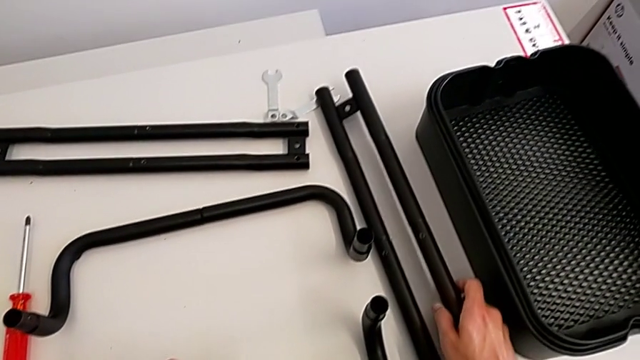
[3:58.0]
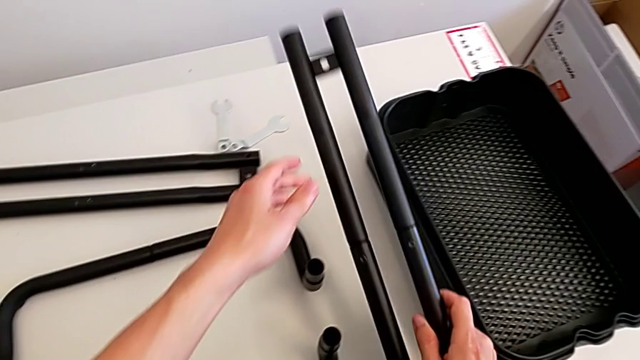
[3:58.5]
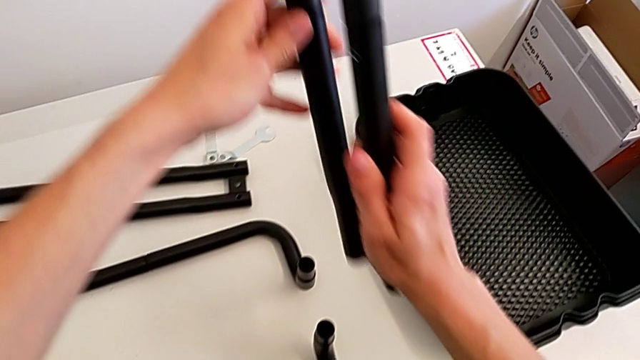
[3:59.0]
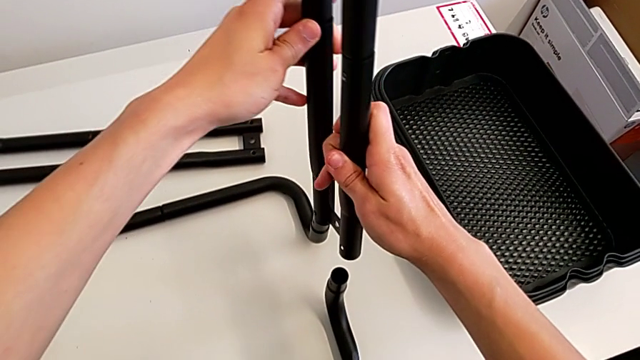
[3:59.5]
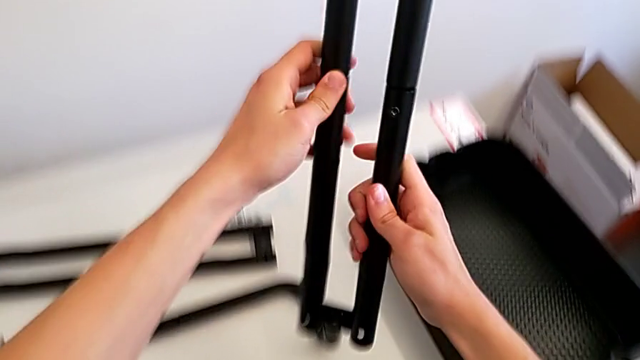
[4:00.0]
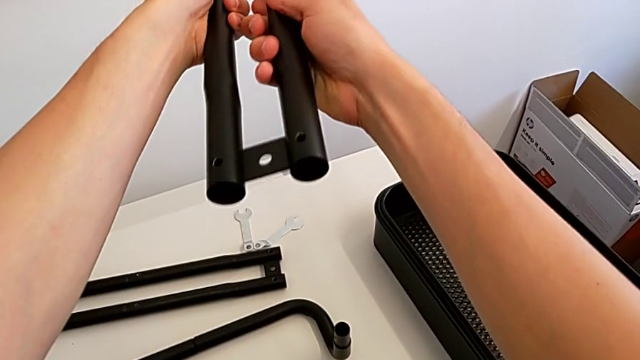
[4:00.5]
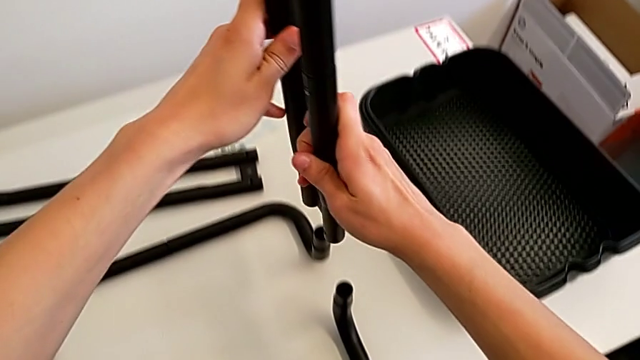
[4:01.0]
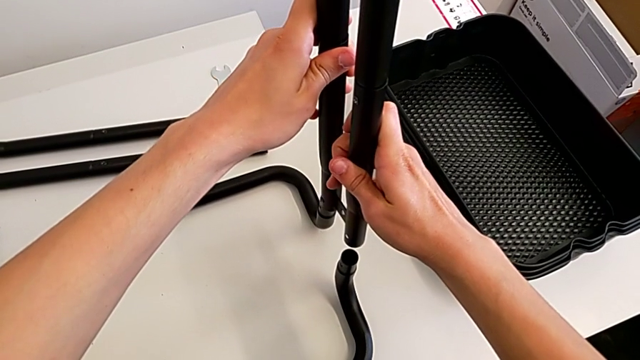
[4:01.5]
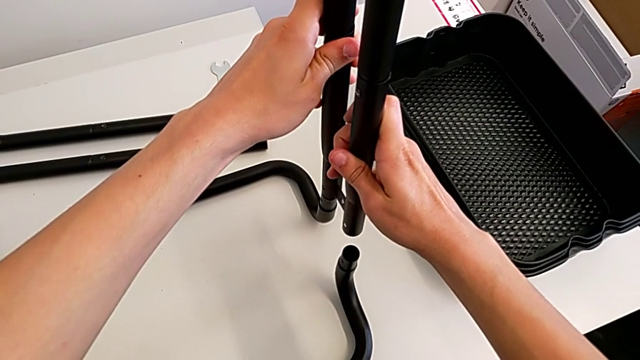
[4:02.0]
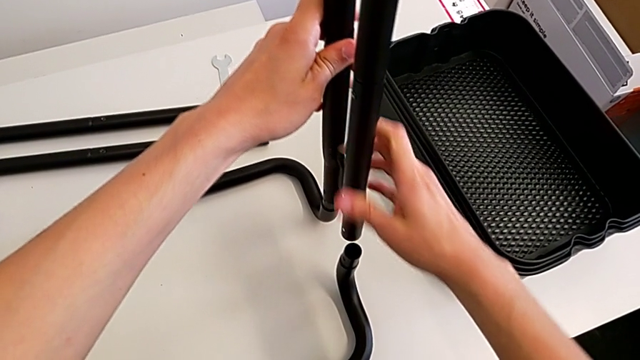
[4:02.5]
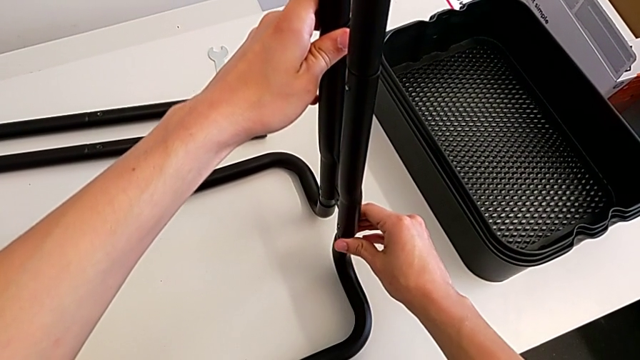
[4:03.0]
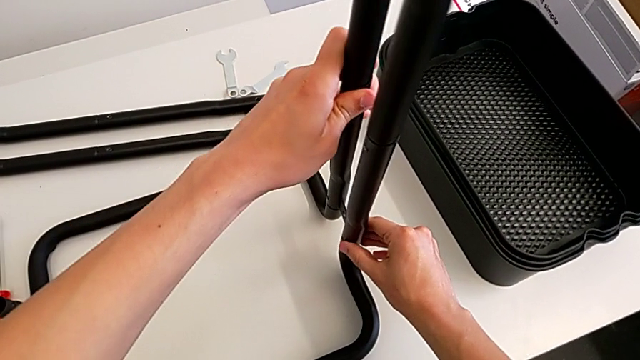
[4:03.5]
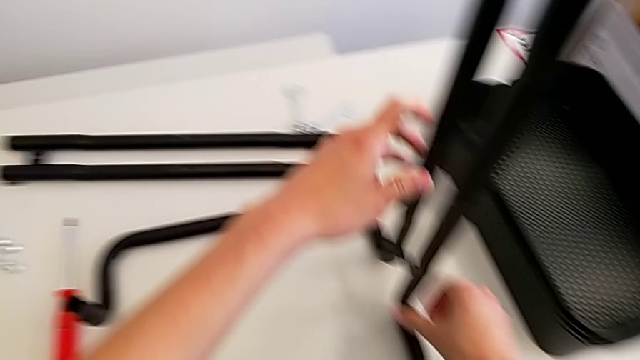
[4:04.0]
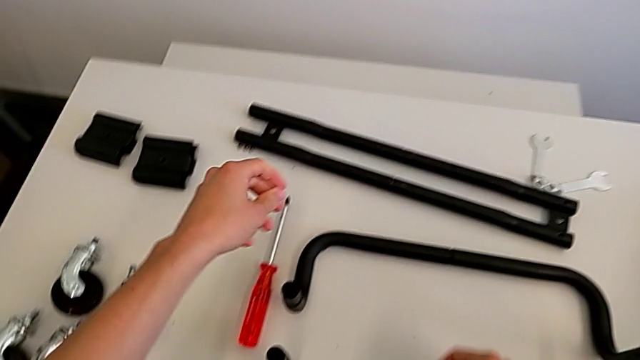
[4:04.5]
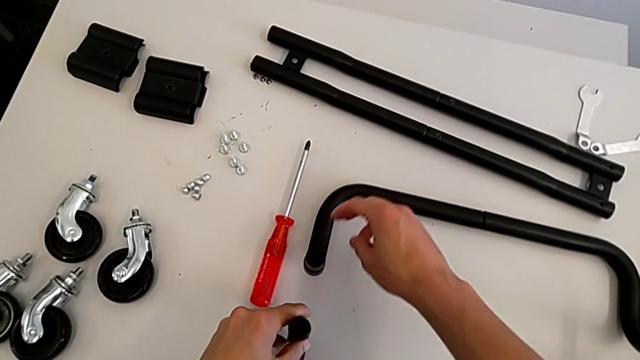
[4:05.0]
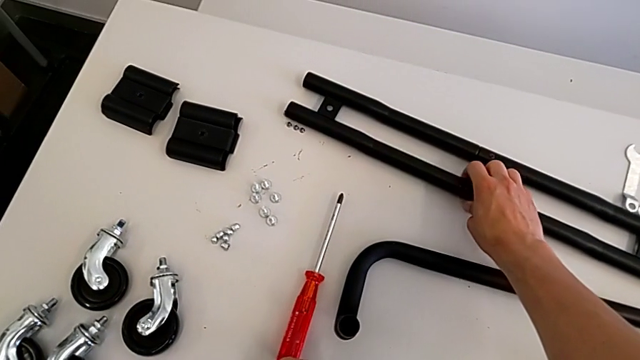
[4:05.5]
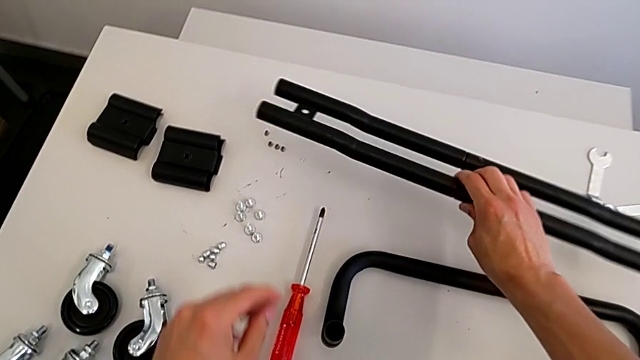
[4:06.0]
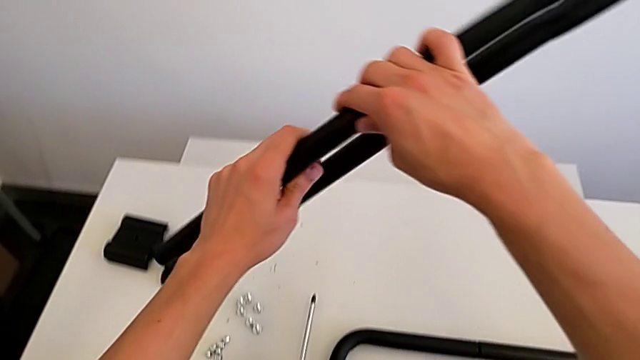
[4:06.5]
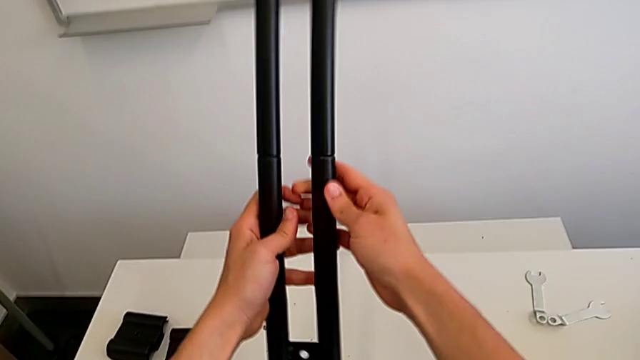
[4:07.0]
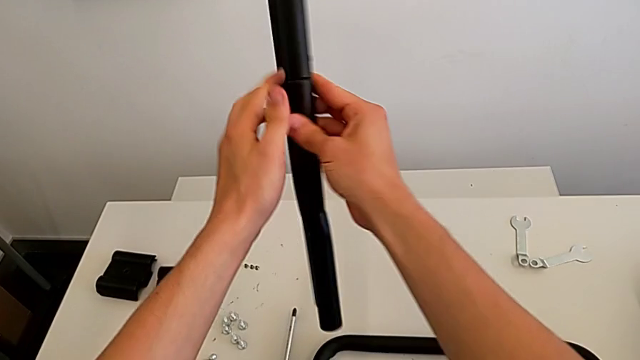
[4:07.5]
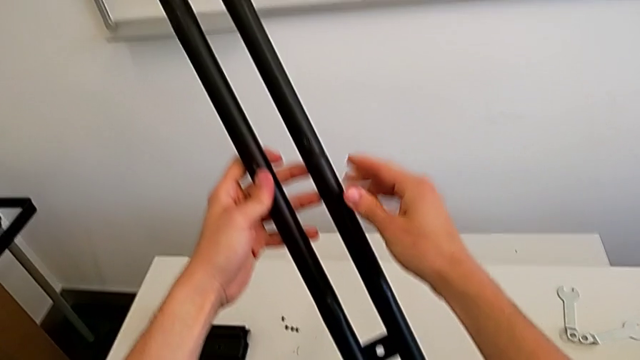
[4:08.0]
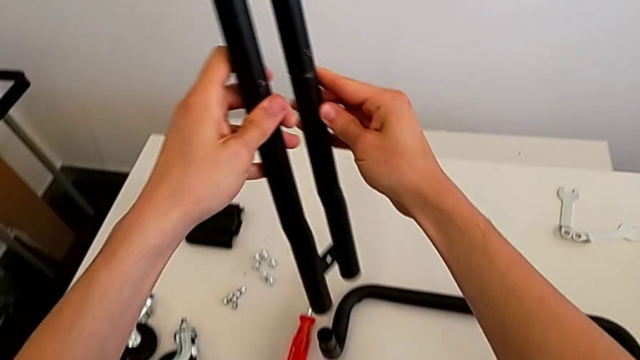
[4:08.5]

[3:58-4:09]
The camera wearer is assembling the black legs into the base. They grab the leg, align it, assemble it, grab it and flip it.

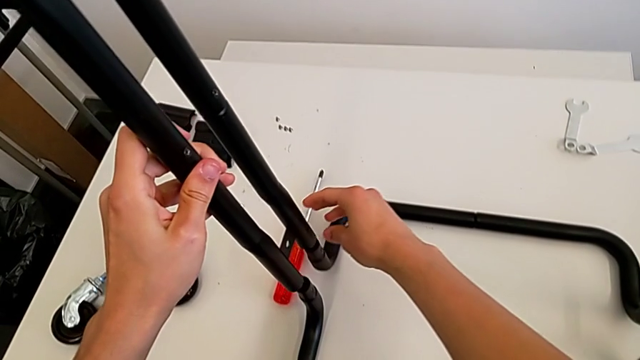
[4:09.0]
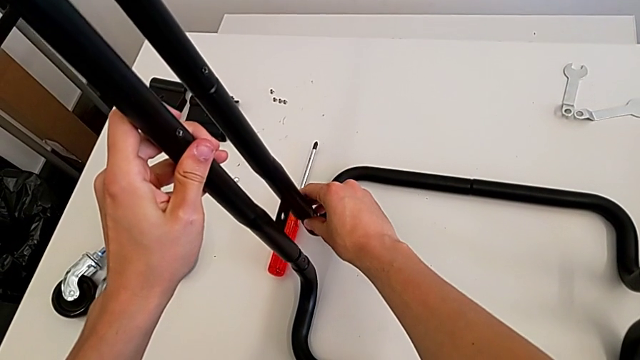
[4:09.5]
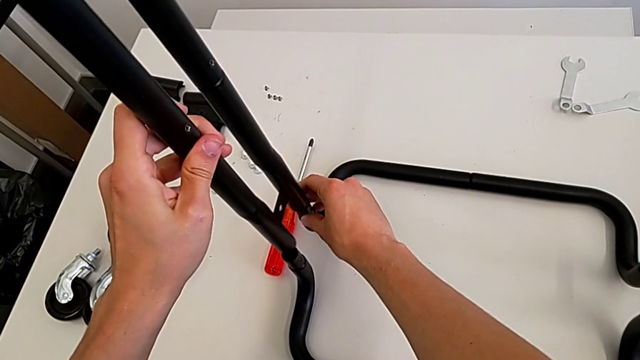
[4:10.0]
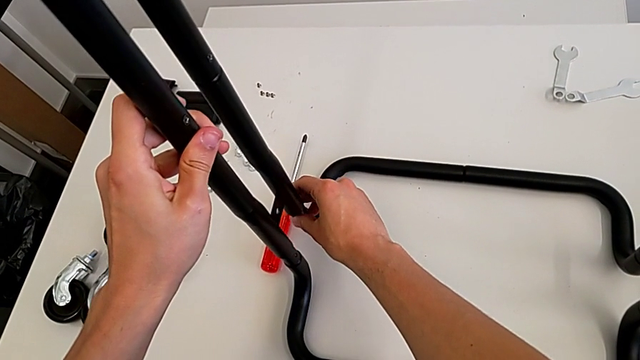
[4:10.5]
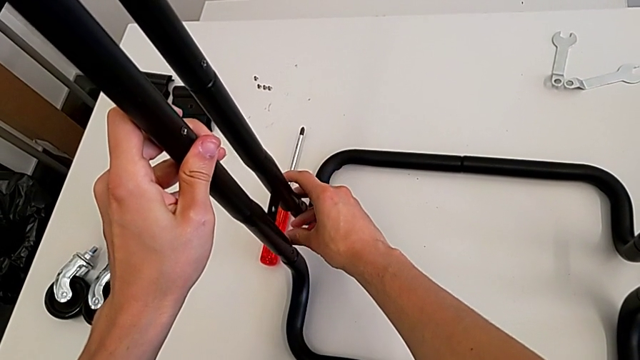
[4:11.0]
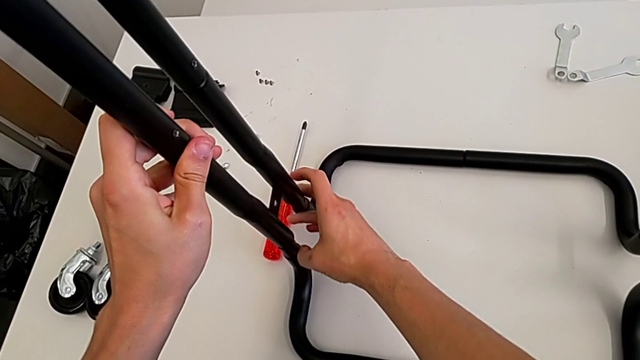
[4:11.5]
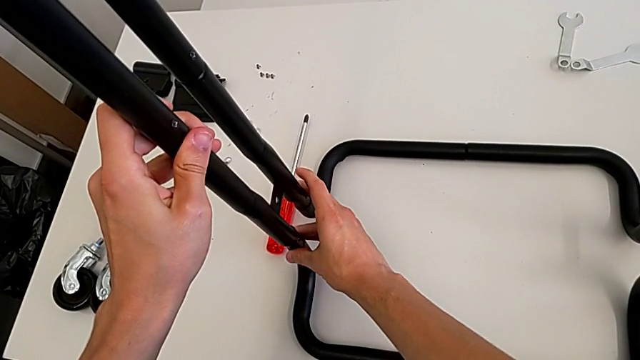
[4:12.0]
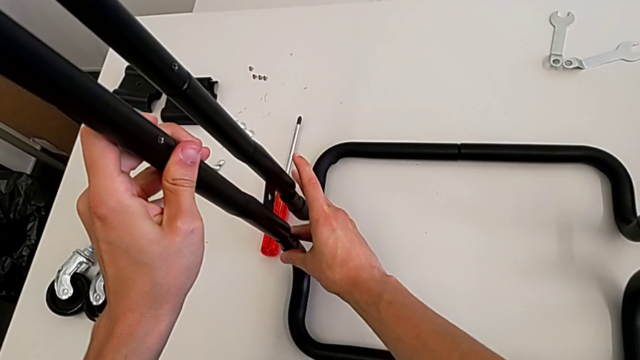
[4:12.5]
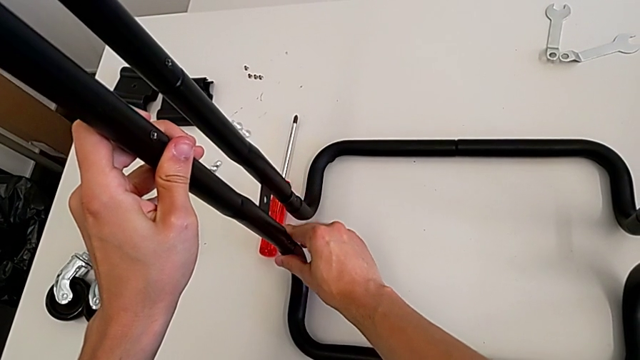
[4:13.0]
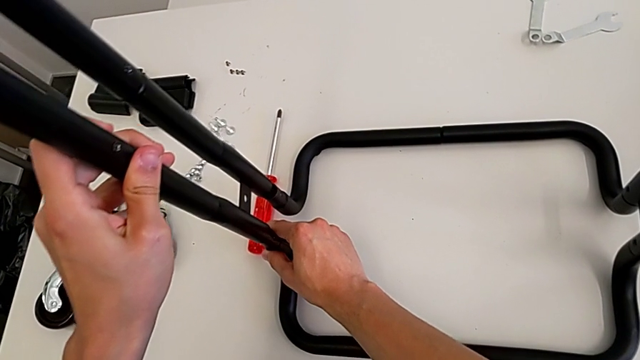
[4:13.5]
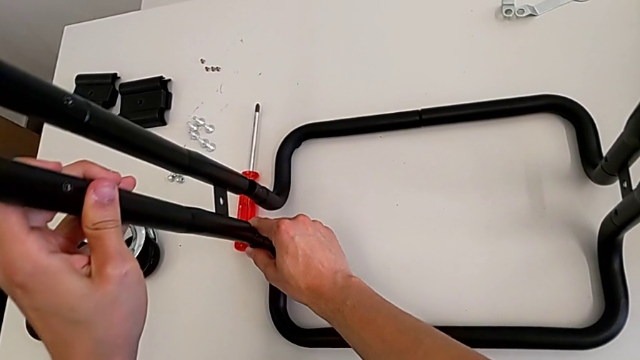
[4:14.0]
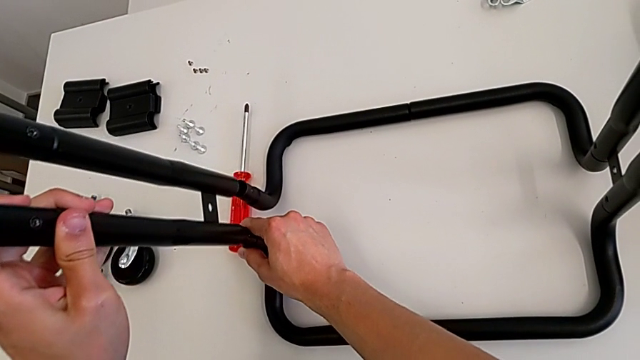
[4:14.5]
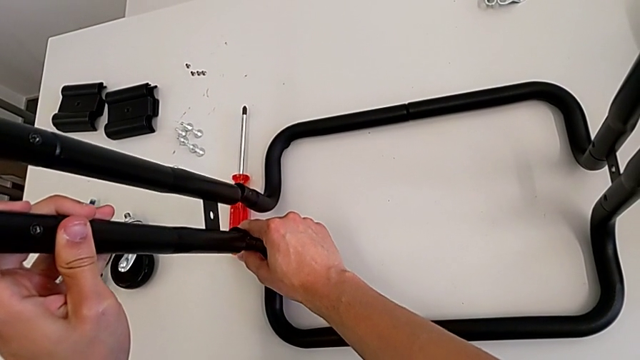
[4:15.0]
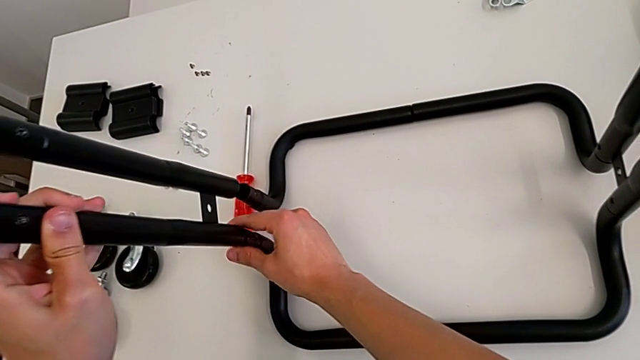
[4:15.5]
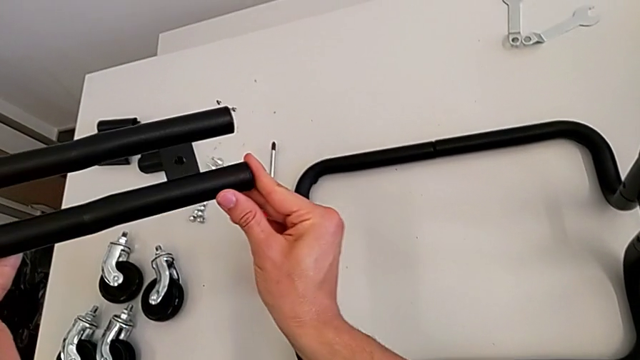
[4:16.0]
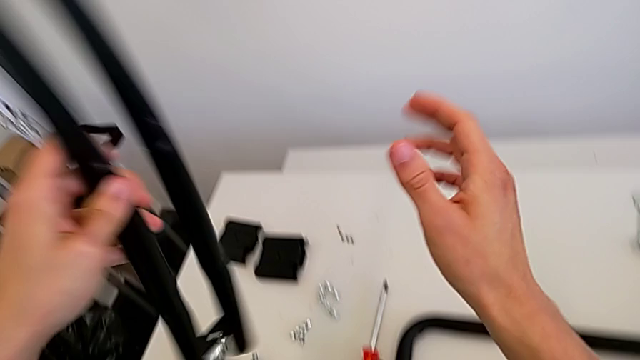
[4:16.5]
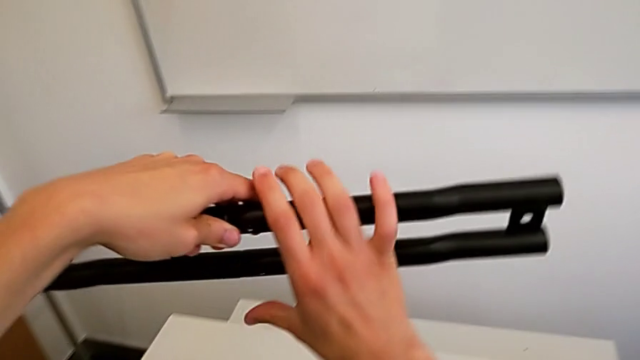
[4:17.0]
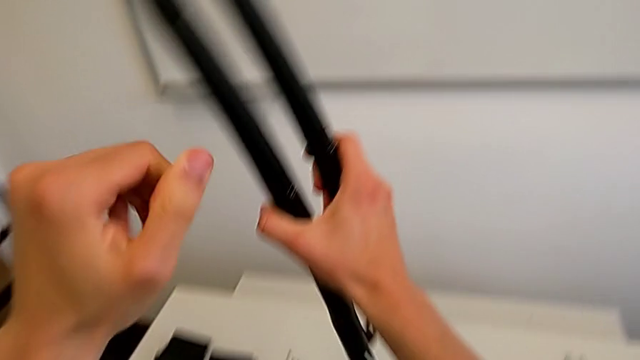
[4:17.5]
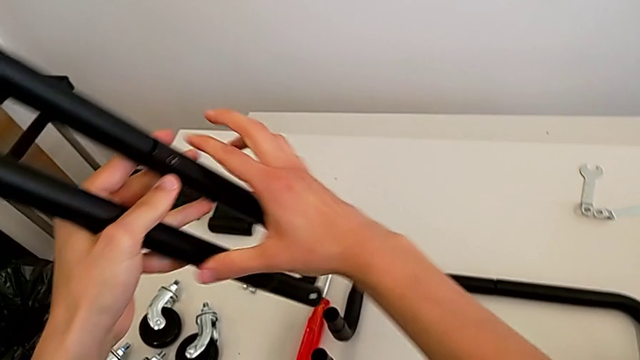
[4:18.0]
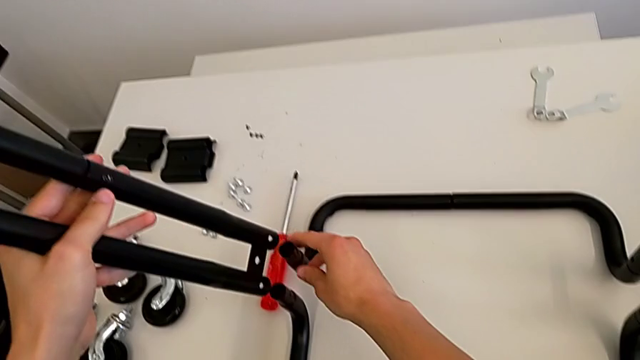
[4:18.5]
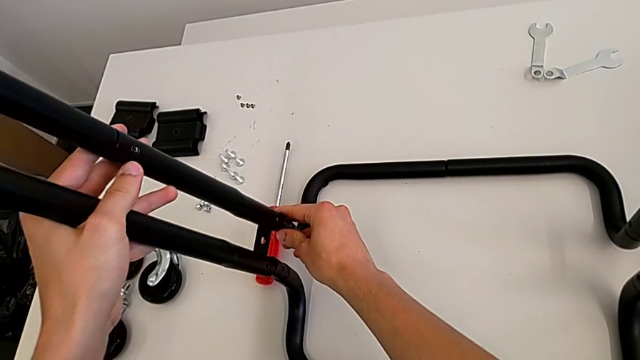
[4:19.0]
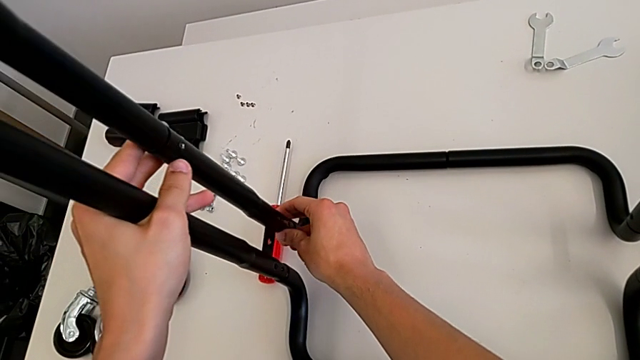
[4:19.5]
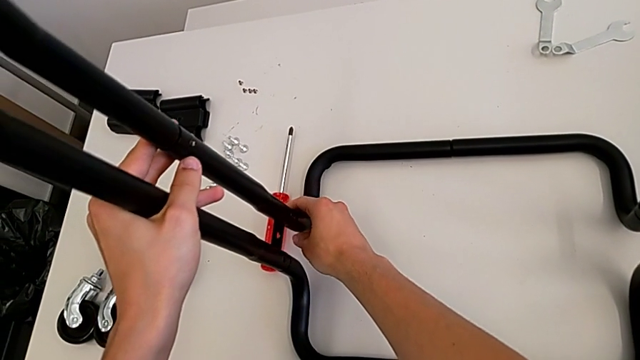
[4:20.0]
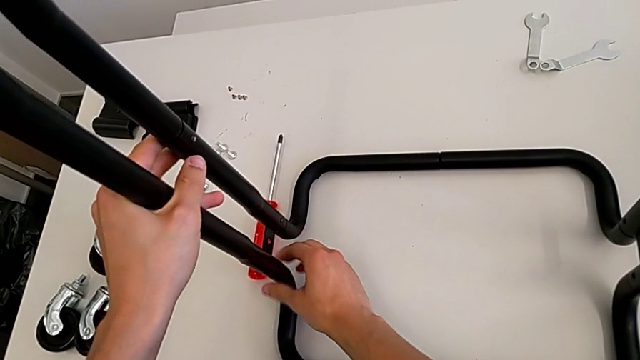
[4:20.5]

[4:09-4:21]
The camera wearer is assembling the black legs into the base. They align the leg, flip it and assemble it.
